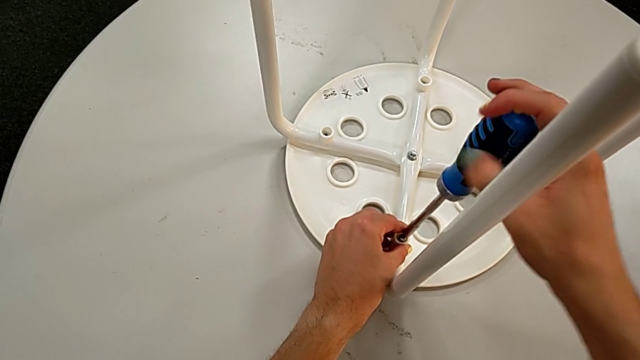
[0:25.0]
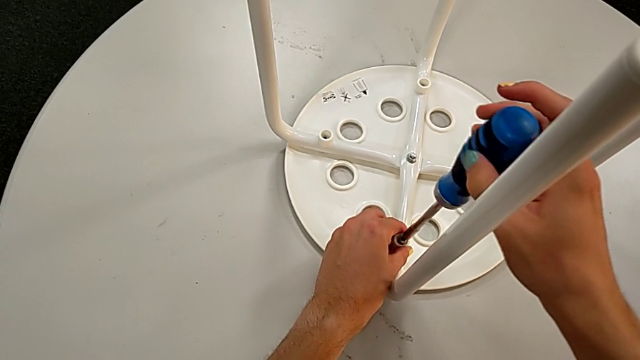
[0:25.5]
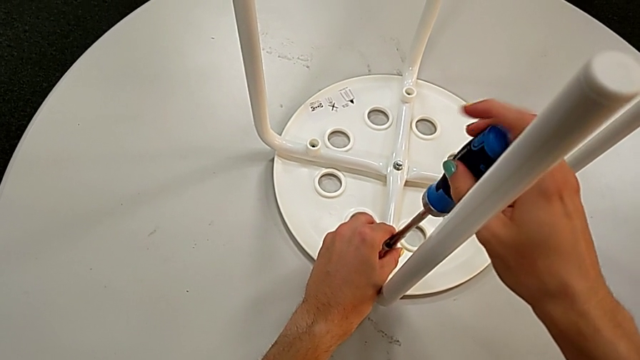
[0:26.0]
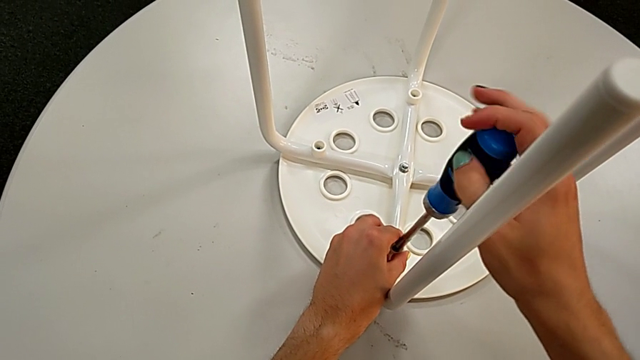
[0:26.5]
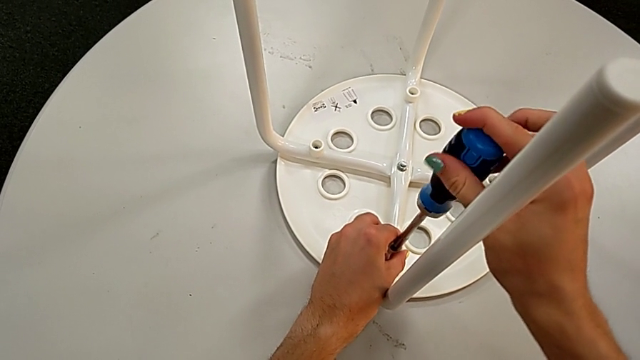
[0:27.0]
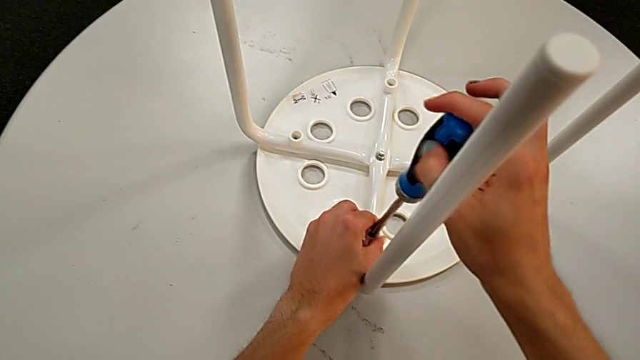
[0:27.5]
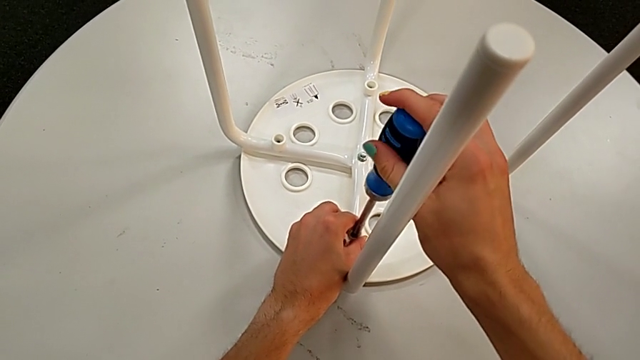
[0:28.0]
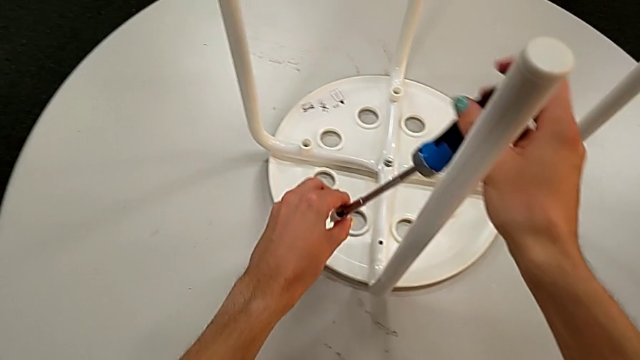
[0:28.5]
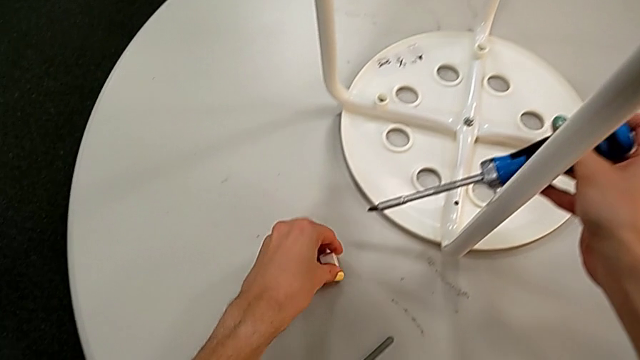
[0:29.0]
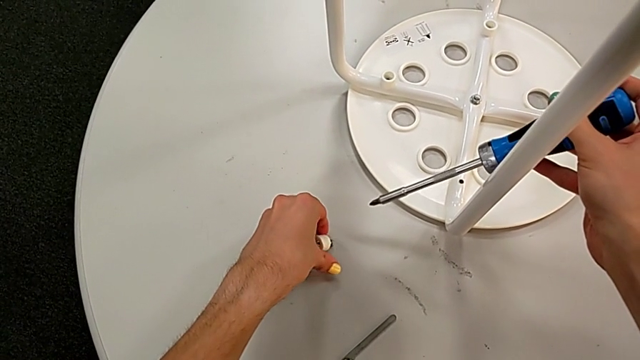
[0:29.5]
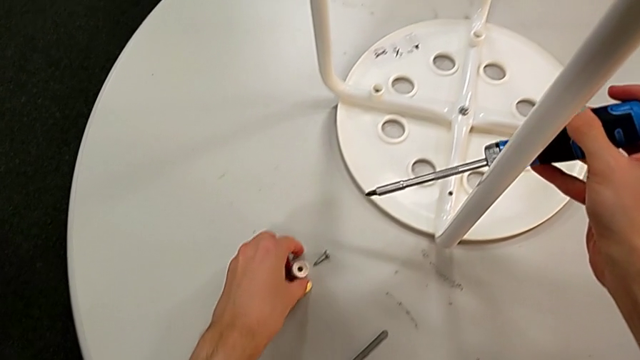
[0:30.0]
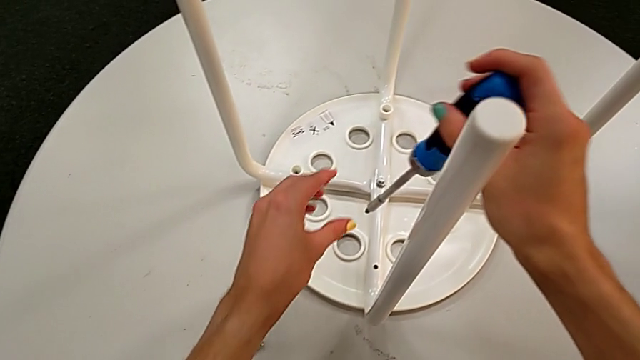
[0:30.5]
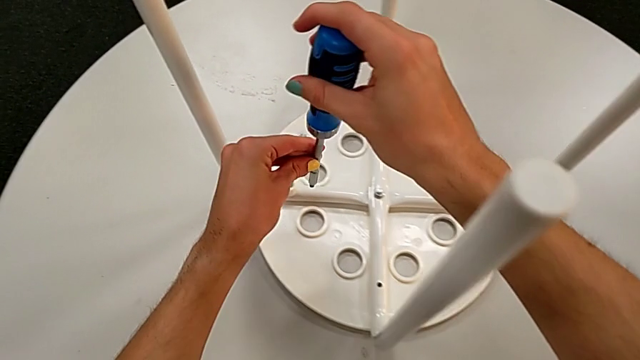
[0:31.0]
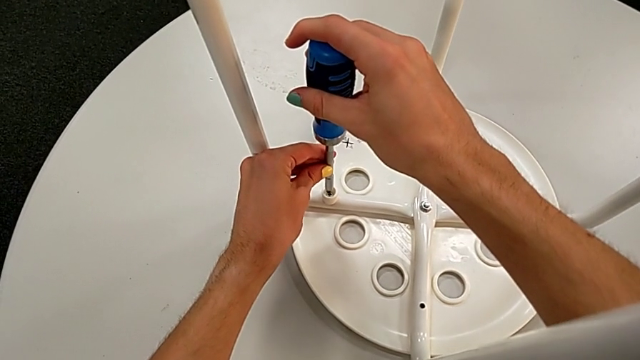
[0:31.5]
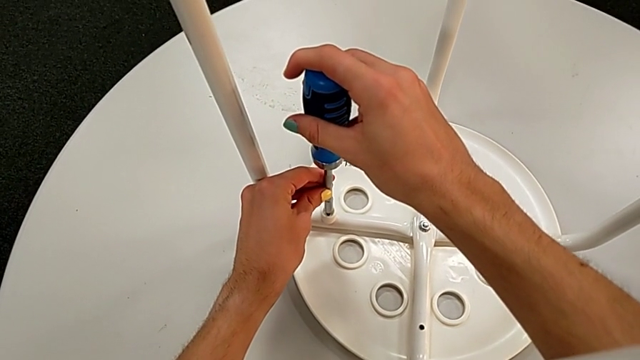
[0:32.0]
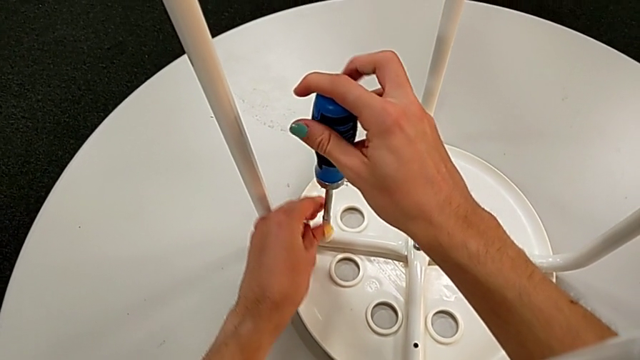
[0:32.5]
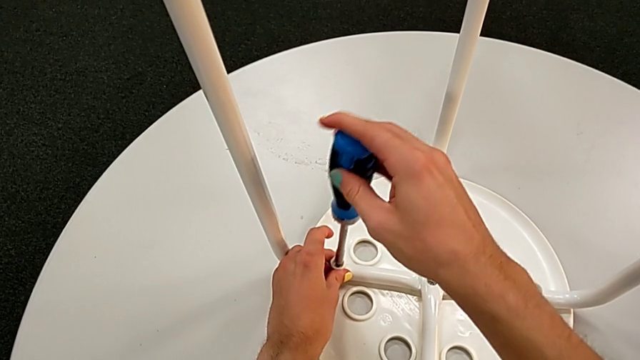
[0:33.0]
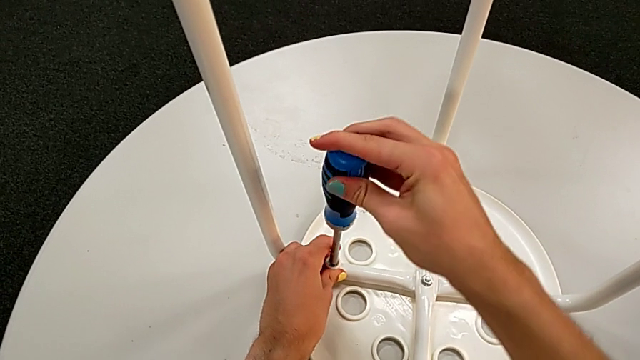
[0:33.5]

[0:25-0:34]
The camera wearer is removing the seat from the legs. They insert the screwdriver, unscrew the first screw, disassemble the first washer and place the first screw. They insert the screwdriver and begin to unscrew the second screw.

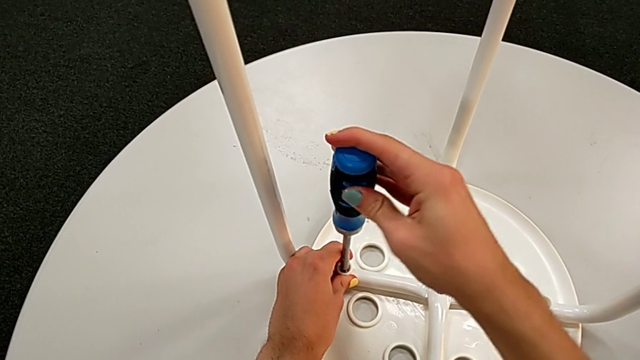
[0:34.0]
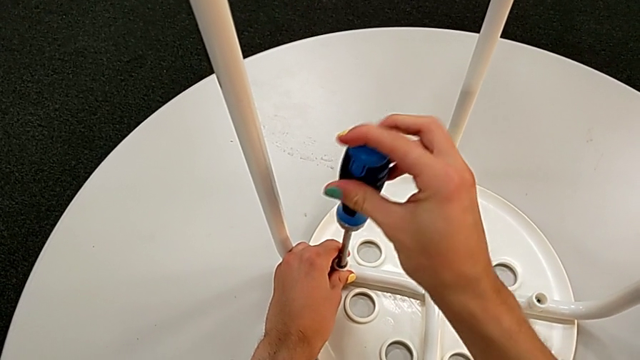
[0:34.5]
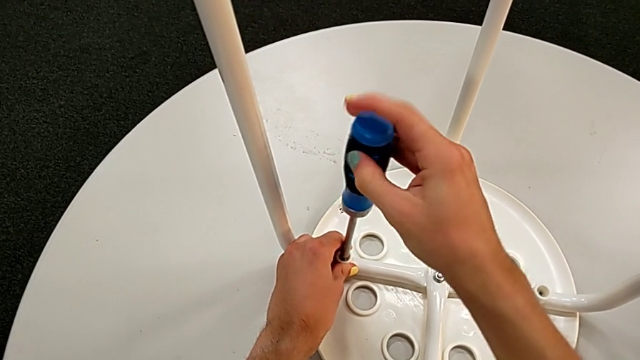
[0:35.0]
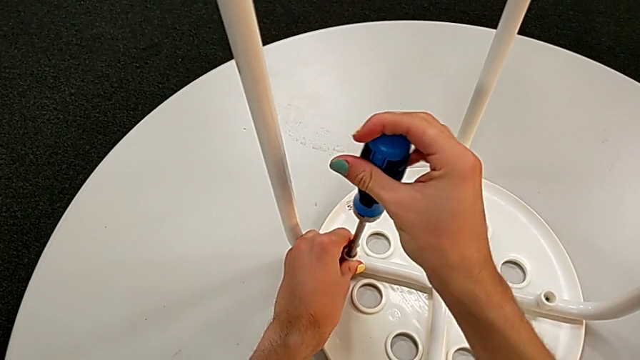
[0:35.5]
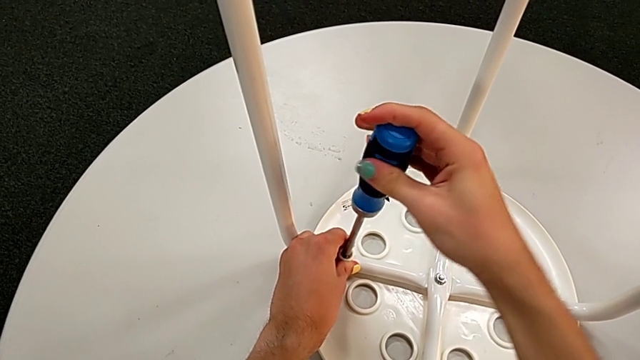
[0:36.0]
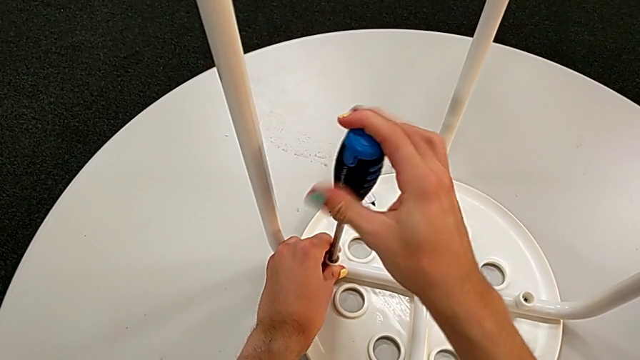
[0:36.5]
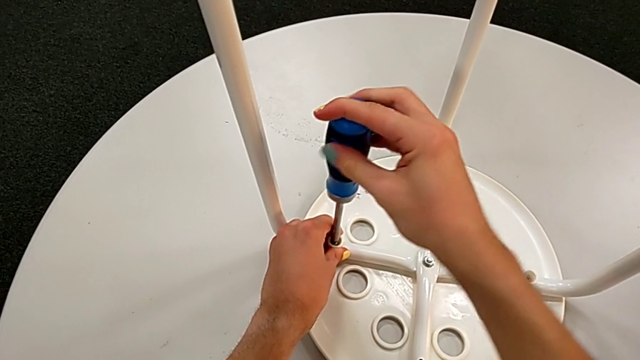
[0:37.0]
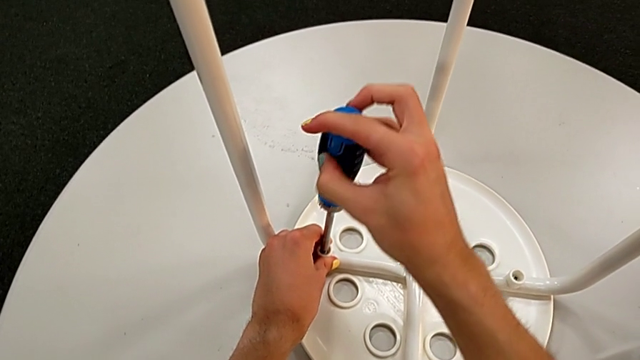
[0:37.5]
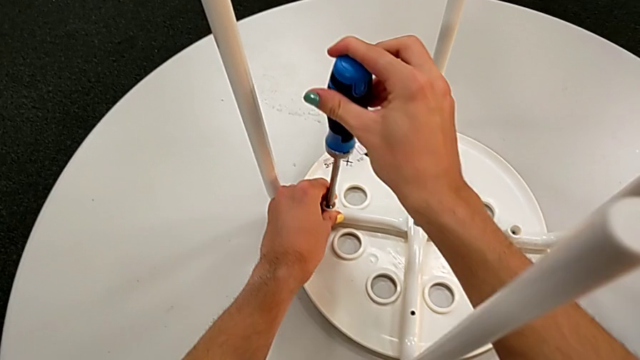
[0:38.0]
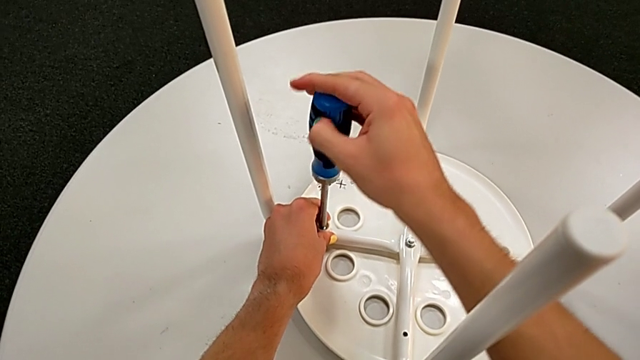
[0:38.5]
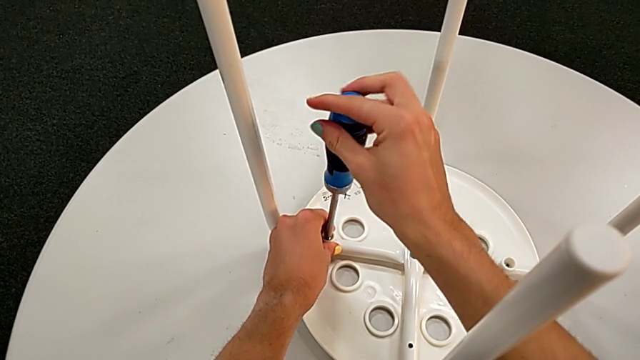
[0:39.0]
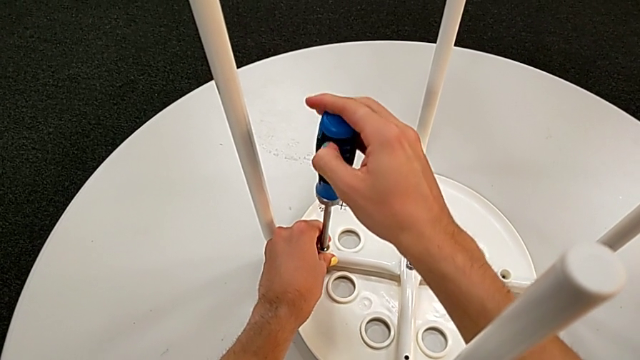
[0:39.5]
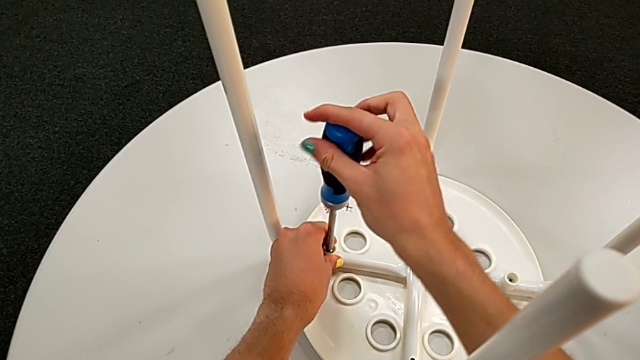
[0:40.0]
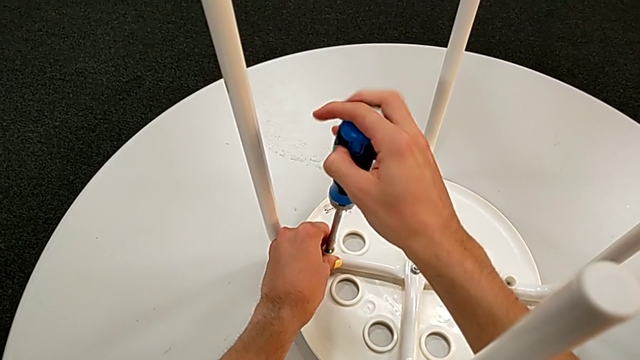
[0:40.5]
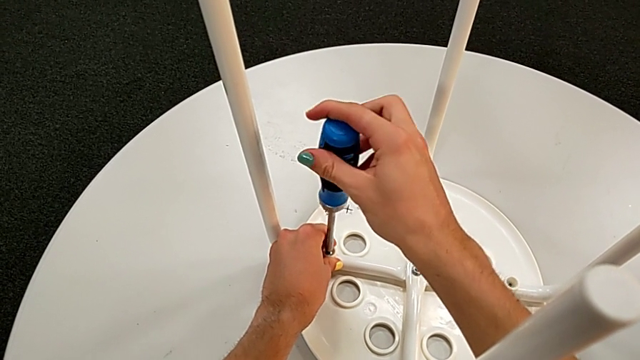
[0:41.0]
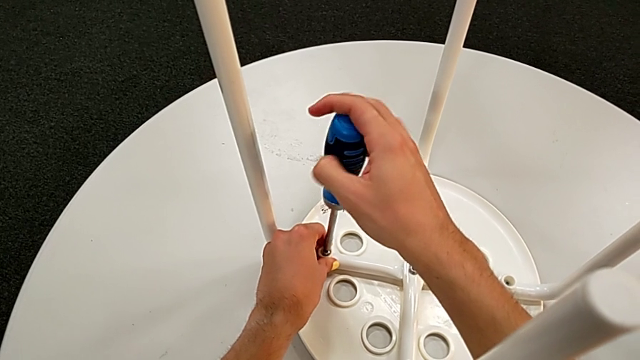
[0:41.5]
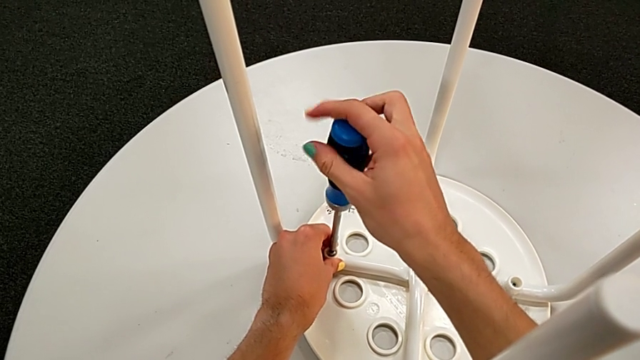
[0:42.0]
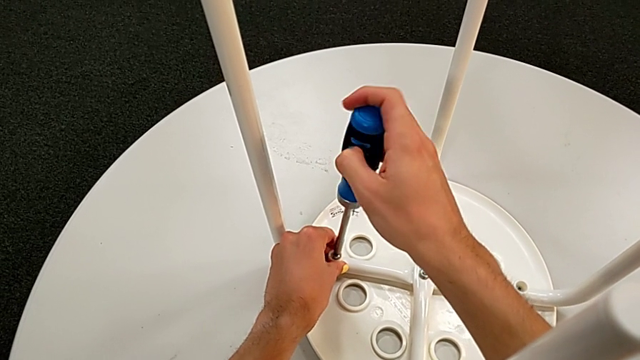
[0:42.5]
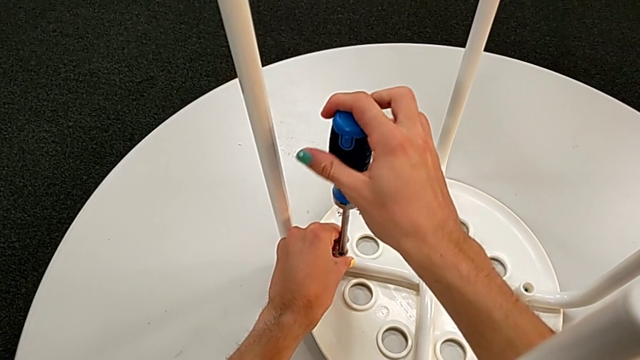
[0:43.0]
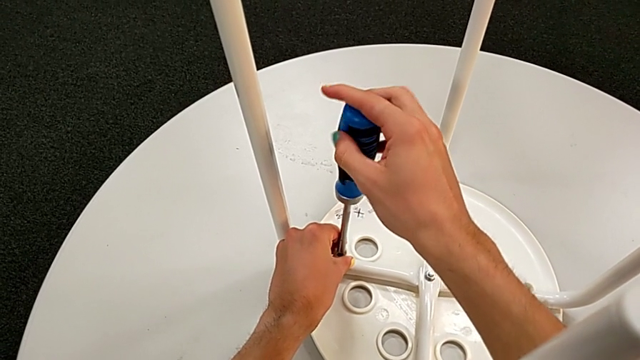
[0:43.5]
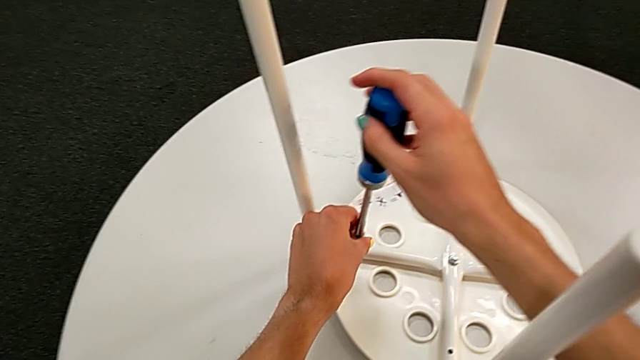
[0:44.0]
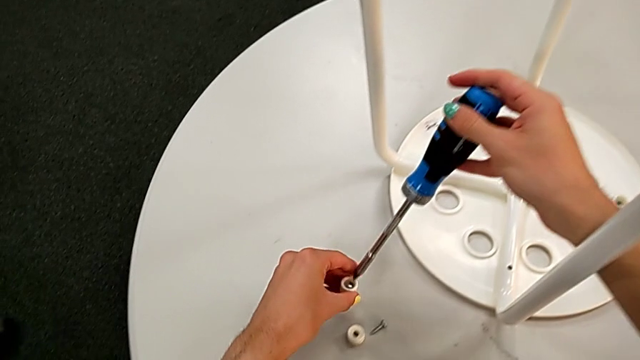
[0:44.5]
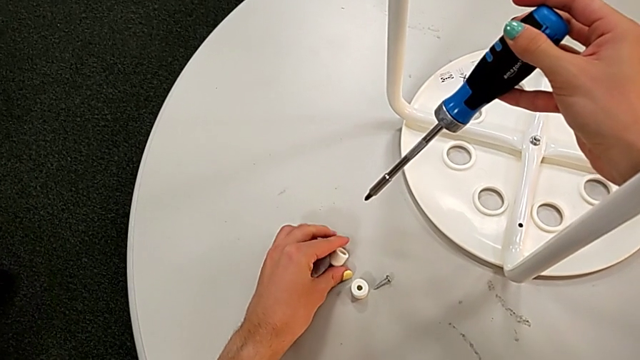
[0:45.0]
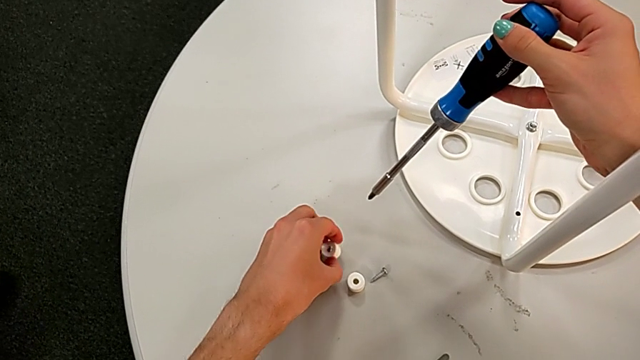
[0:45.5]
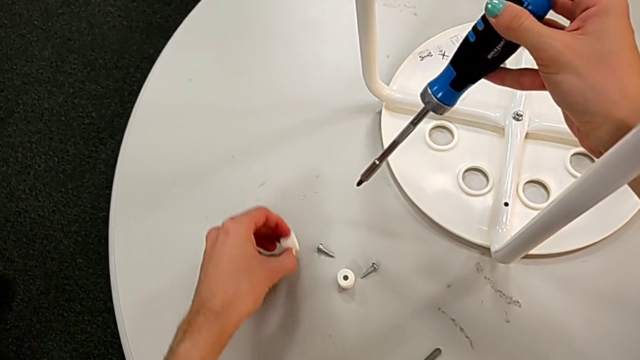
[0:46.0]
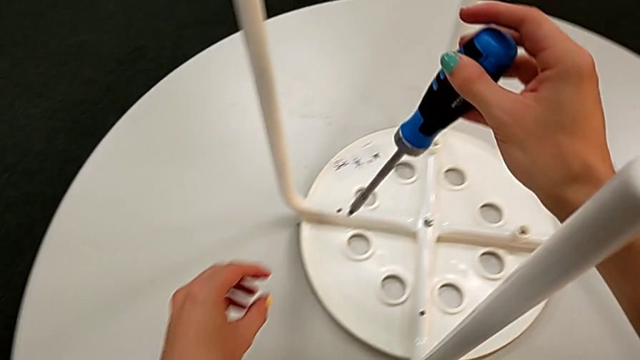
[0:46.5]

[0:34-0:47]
The camera wearer is removing the seat from the legs. They keep unscrewing the second screw, grab the second washer and place the second screw.
